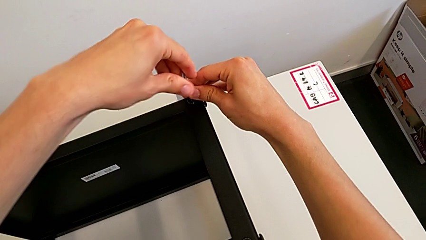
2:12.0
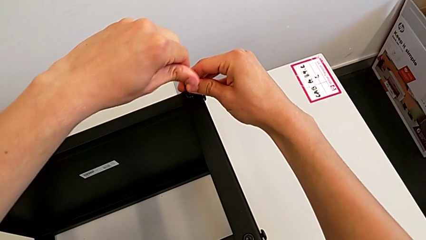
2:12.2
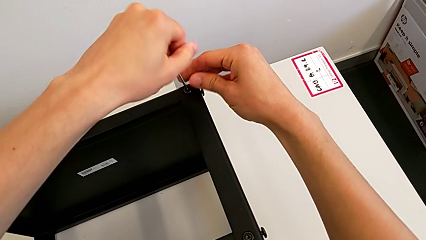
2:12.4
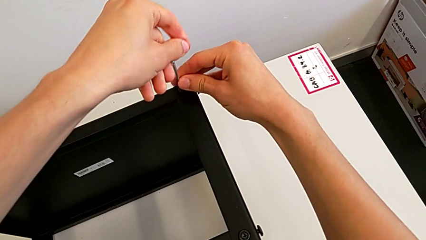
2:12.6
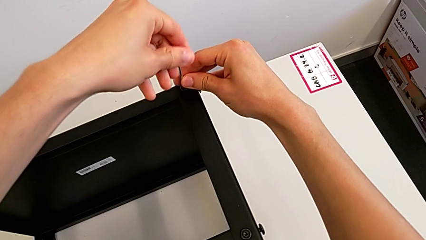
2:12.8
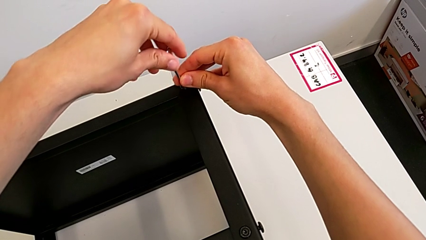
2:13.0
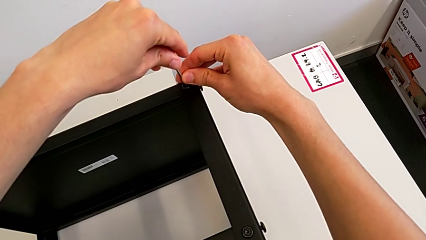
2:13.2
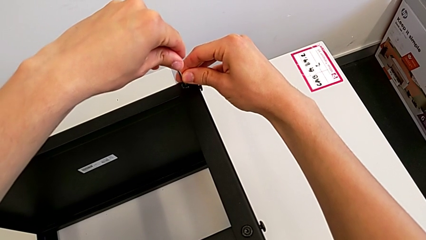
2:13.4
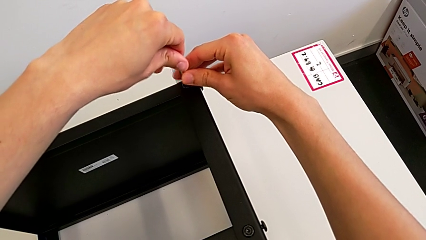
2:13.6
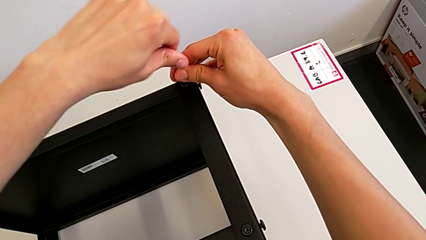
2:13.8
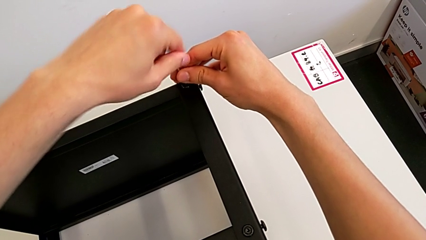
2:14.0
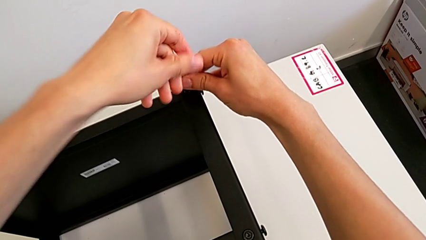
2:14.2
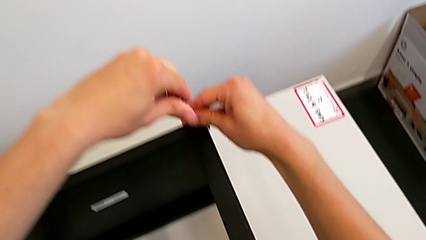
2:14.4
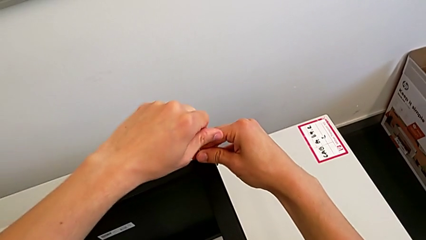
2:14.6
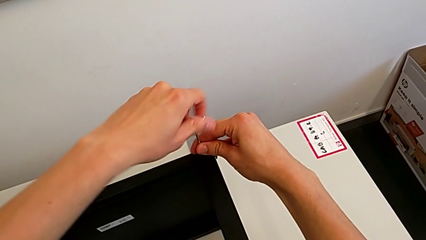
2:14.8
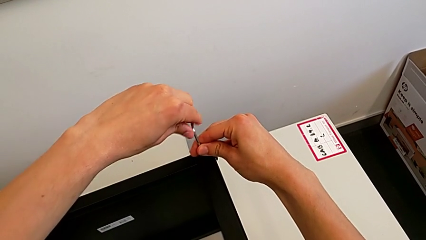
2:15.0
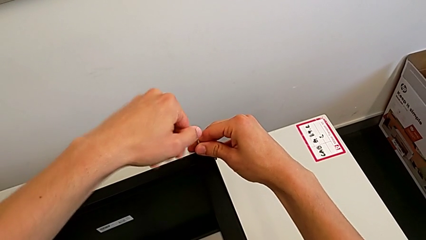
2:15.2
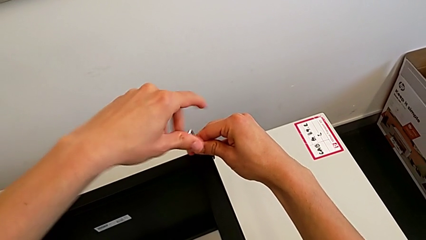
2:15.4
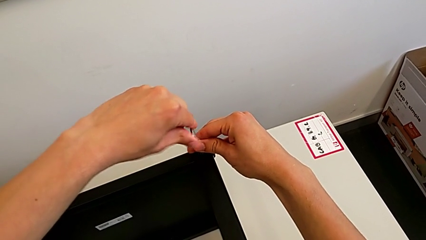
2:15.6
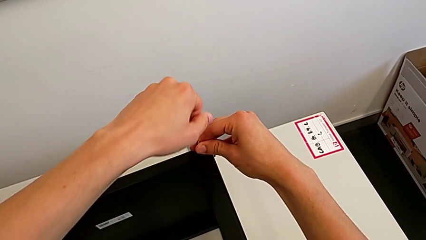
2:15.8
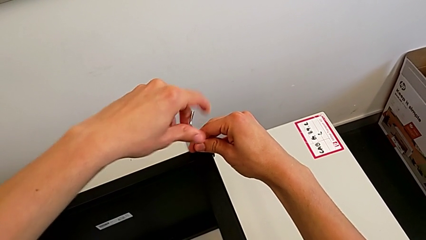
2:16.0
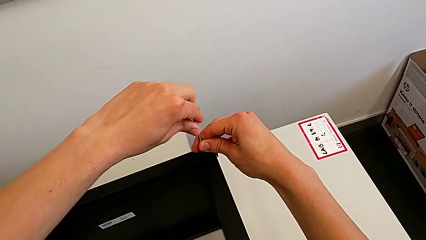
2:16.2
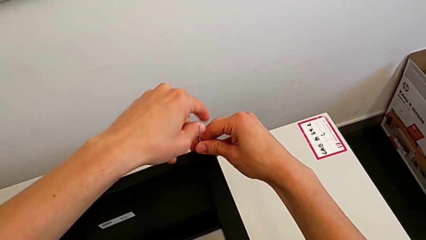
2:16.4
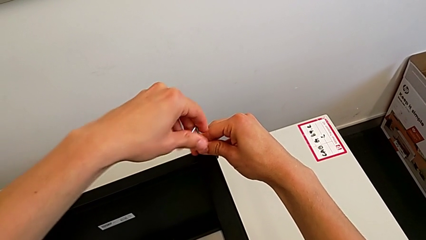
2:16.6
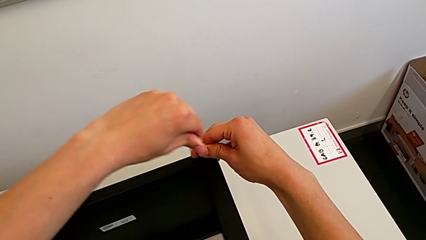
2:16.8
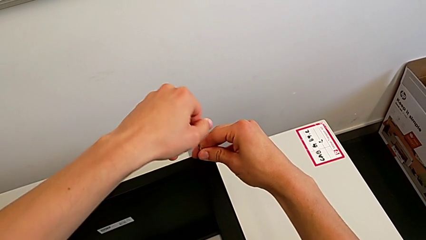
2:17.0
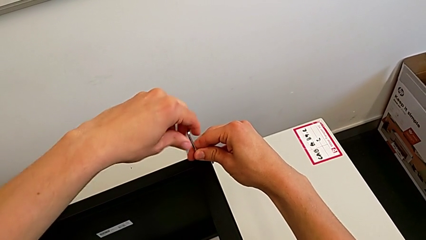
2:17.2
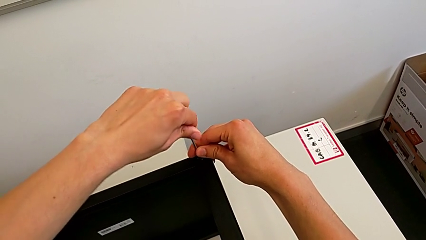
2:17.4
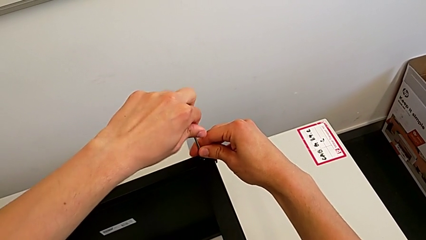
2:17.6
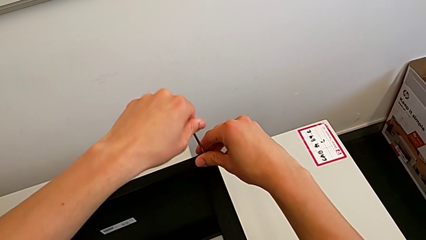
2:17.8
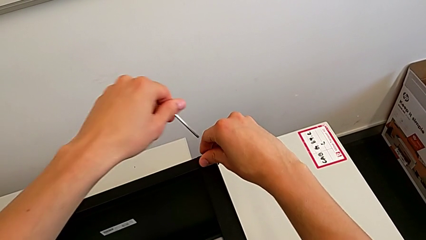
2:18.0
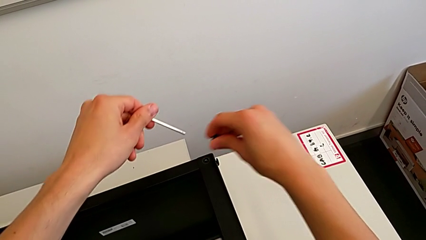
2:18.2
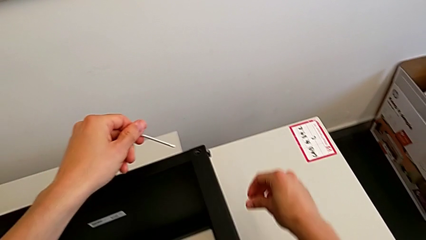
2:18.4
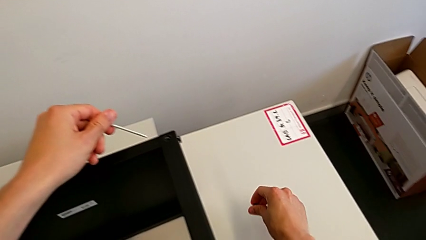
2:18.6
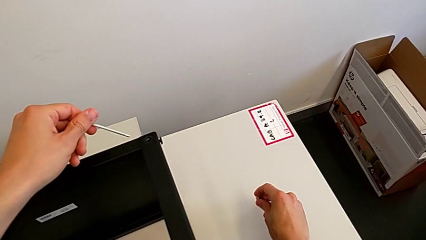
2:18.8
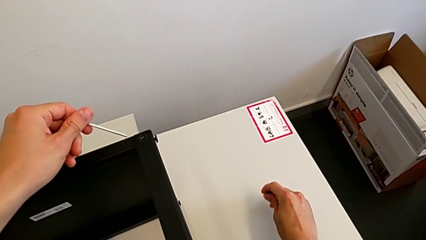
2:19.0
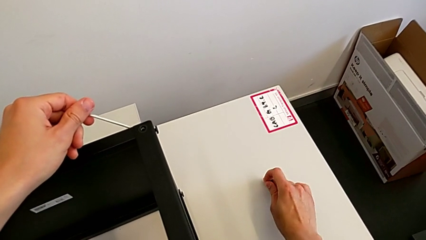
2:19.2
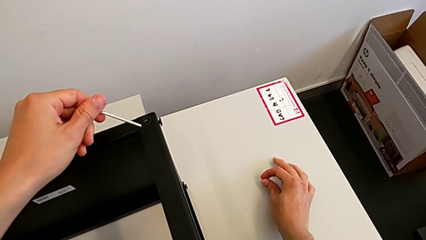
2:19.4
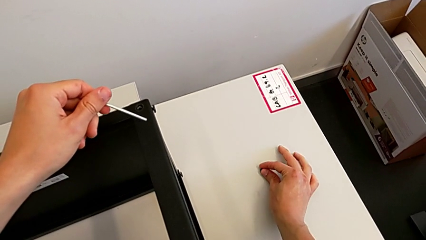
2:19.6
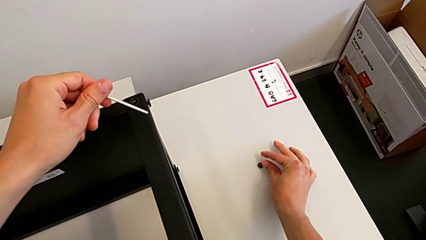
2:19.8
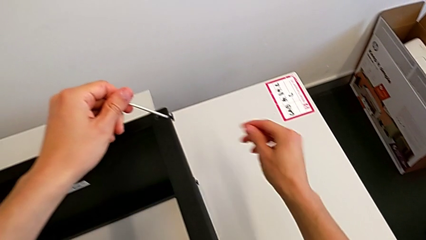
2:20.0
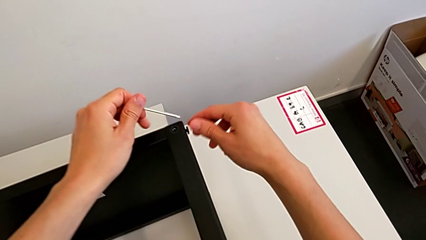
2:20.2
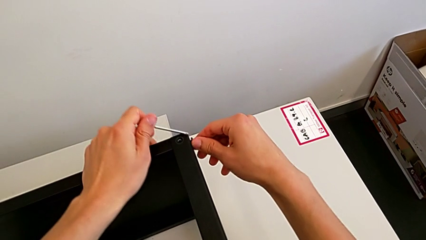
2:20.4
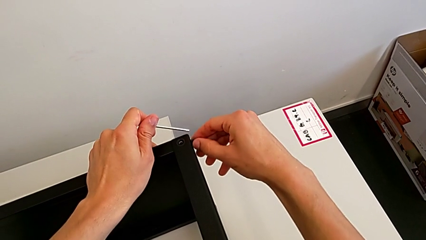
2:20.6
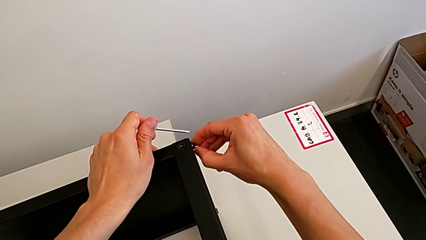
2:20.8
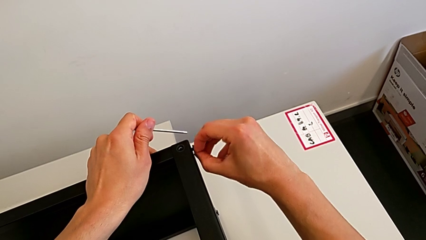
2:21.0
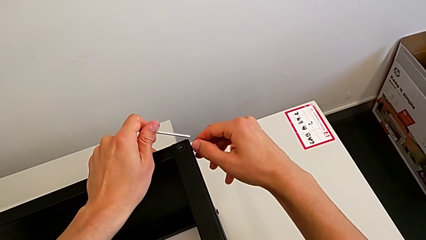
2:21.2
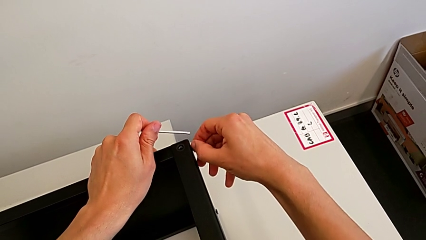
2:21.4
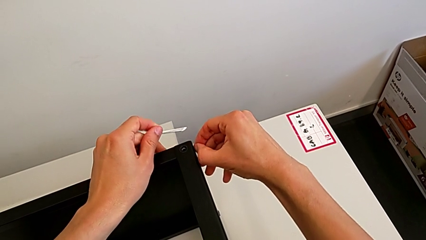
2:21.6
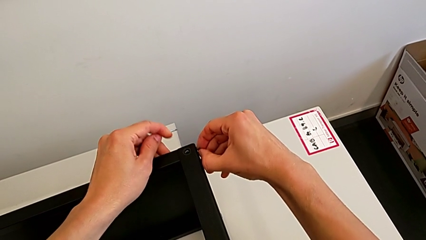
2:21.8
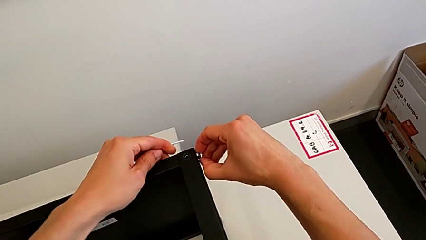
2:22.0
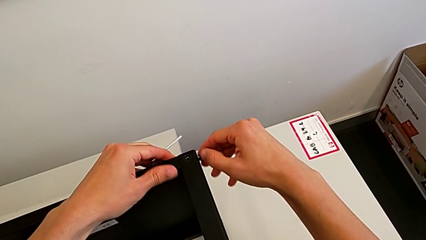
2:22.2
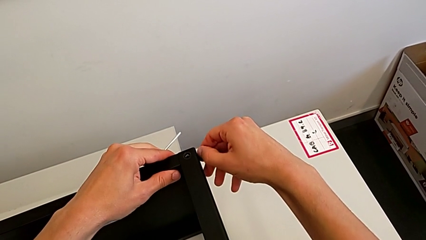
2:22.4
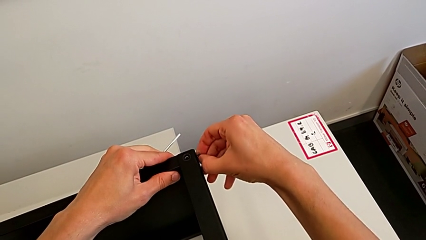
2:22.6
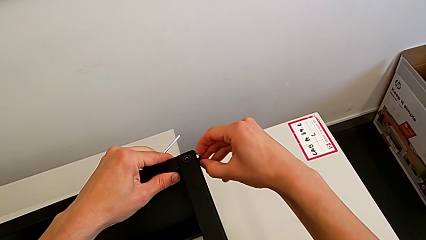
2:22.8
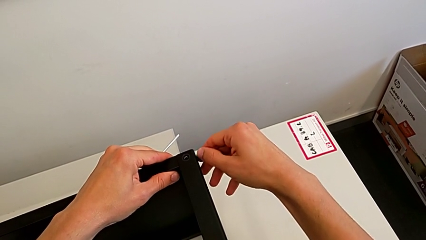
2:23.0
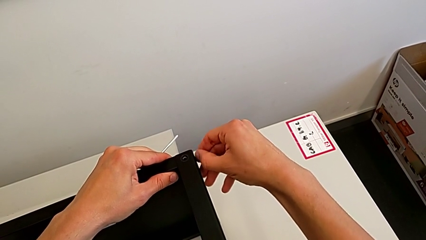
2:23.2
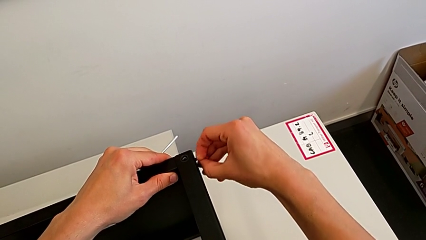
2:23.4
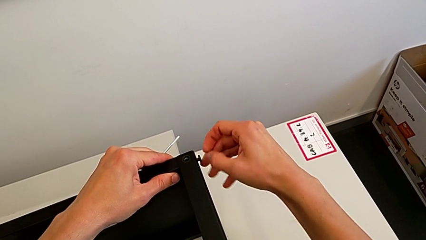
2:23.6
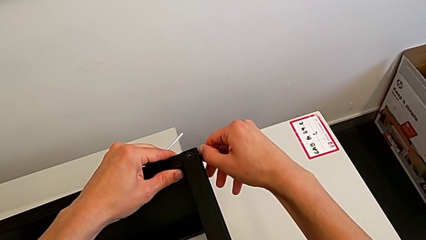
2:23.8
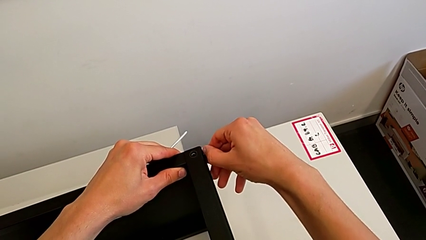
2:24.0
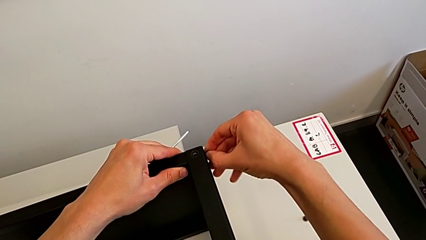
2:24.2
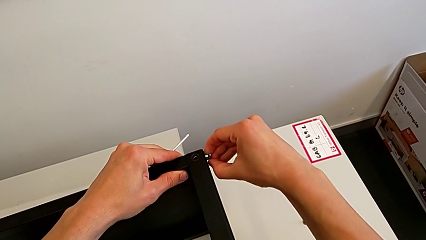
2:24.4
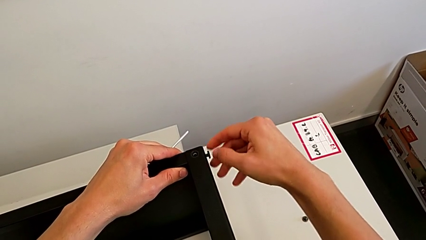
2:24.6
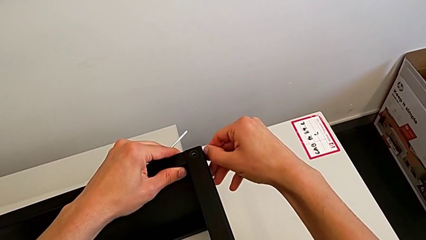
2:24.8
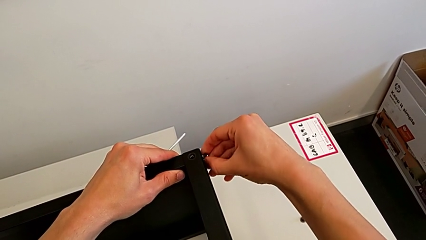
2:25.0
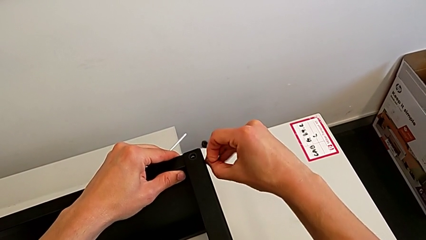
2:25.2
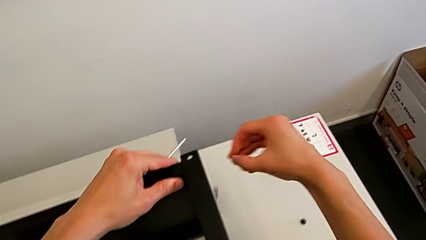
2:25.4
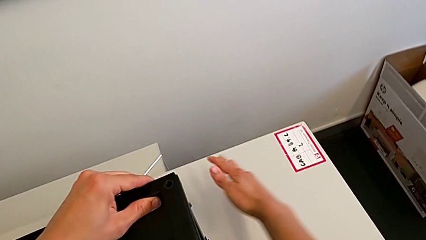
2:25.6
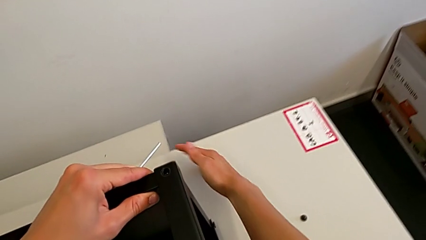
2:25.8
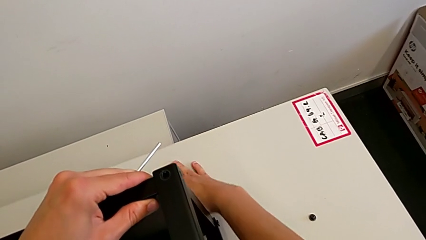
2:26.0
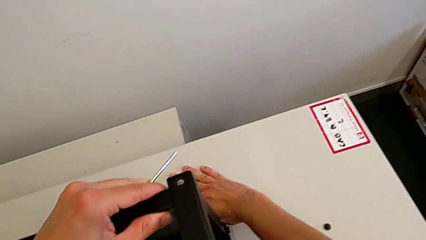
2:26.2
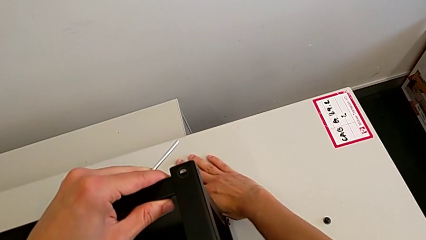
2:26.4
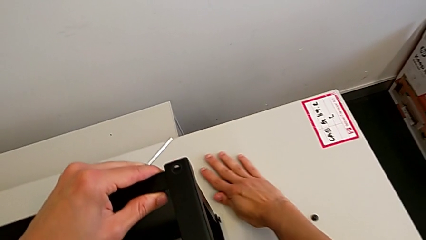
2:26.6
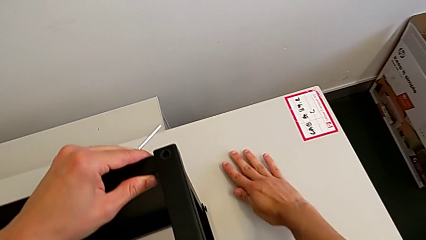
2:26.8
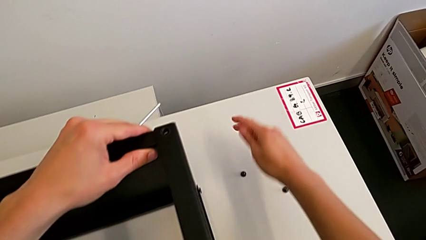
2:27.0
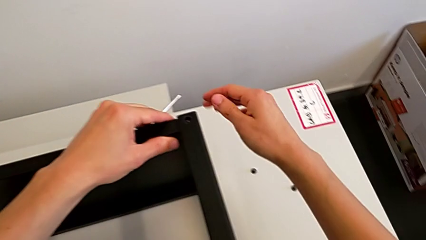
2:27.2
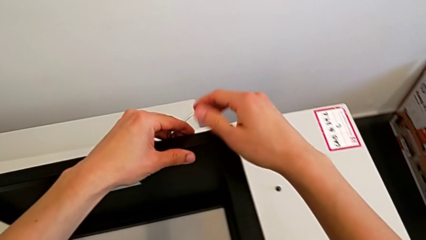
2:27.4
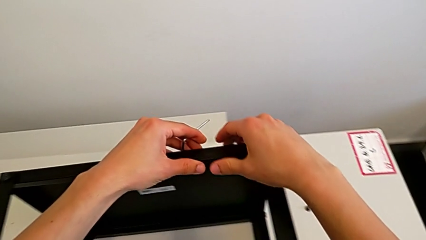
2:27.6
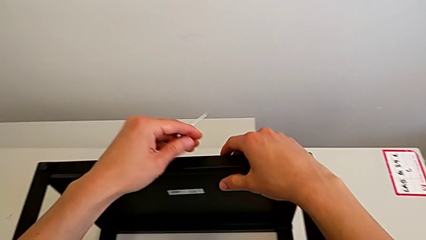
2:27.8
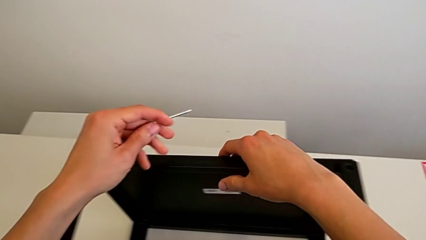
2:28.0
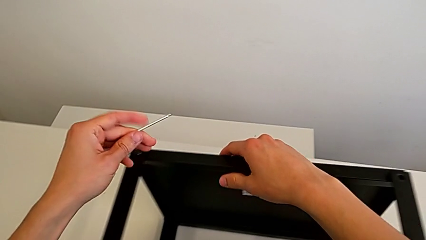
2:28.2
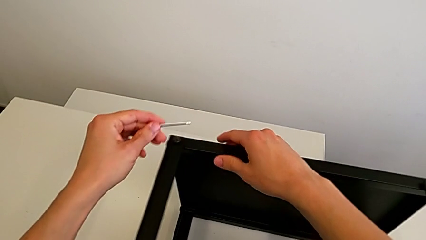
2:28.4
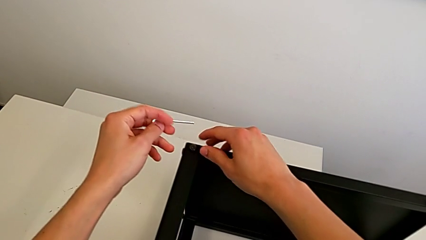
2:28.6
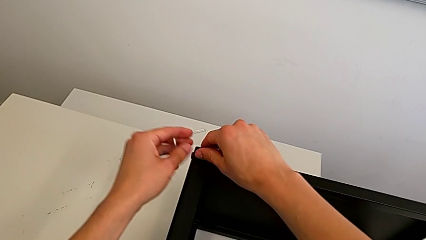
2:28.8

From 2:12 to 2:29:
The camera wearer is unscrewing the bottom screws from the table. They keep unscrewing the hex socket head, withdraw the Allen wrench, disassemble the hex socket head, place it, unscrew it, disassemble it, wrongly drop it, slide it and approach it.
